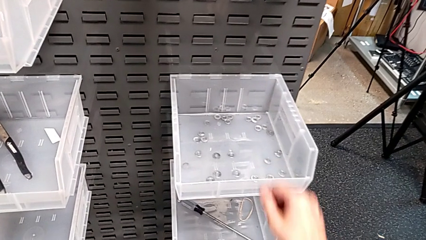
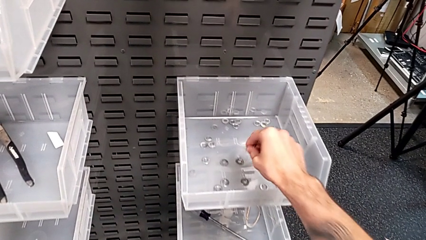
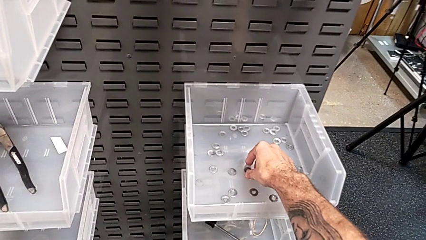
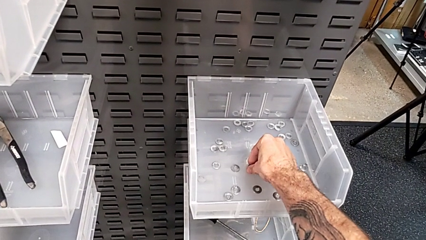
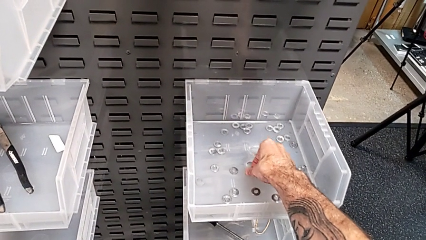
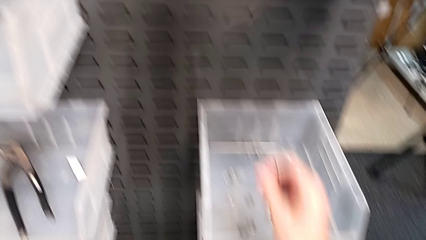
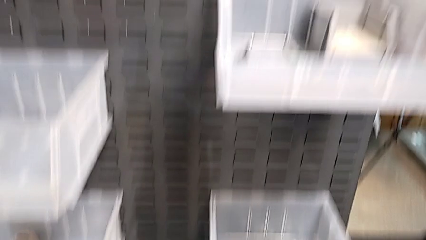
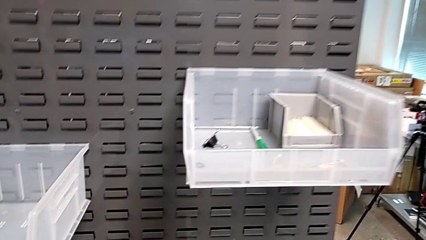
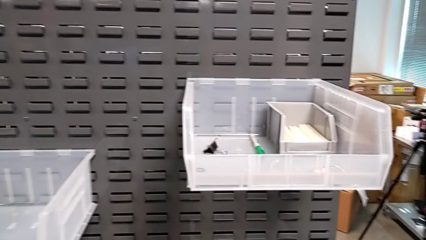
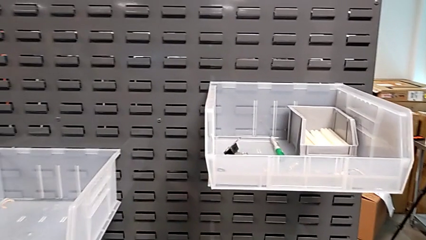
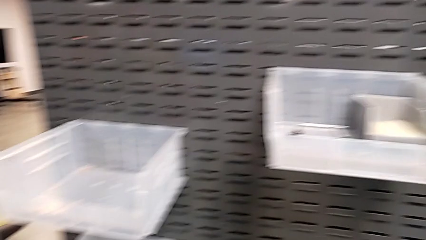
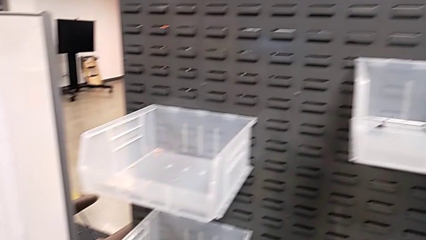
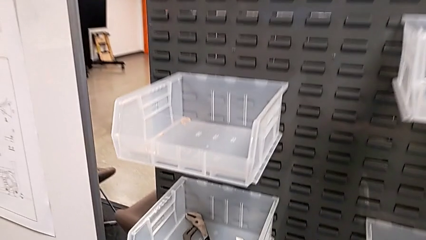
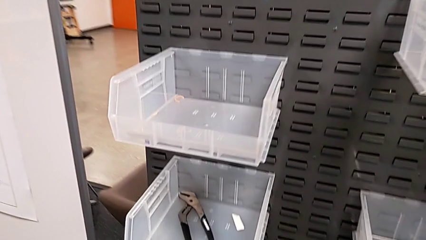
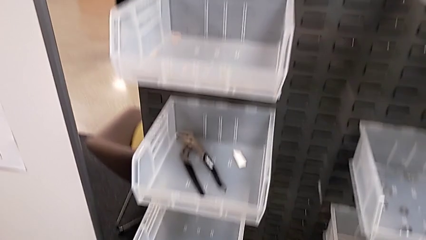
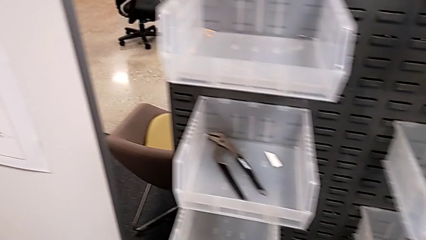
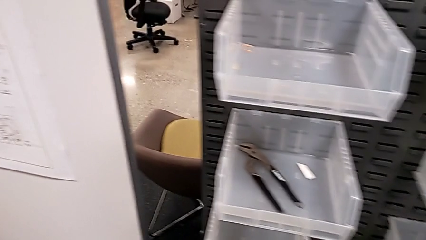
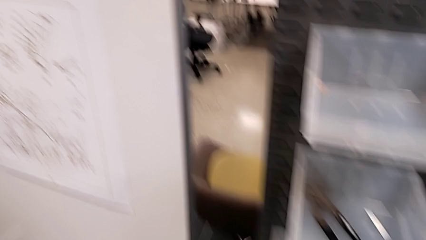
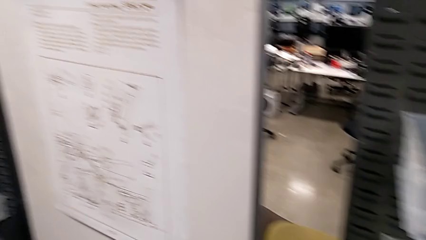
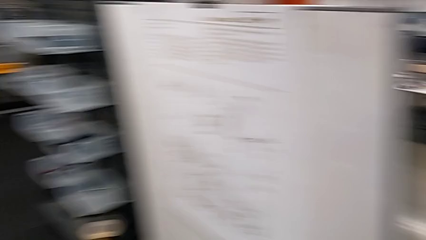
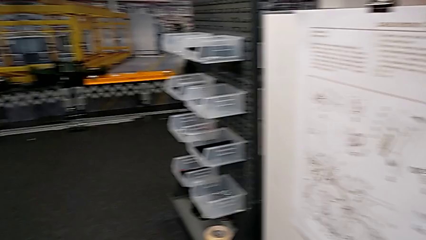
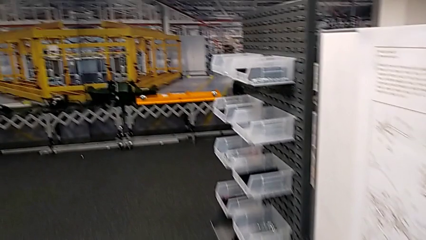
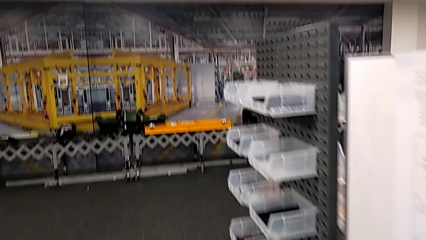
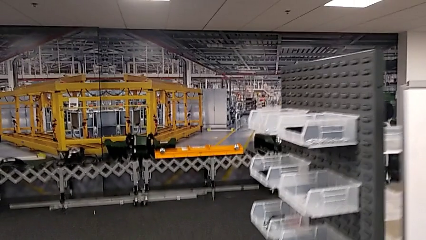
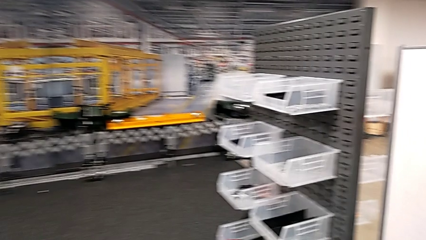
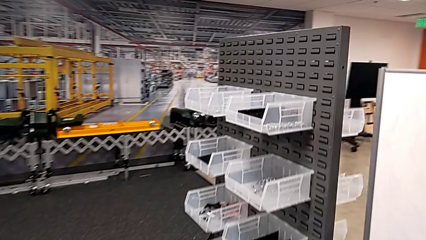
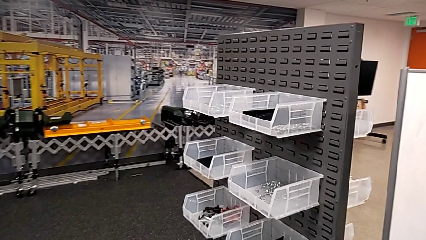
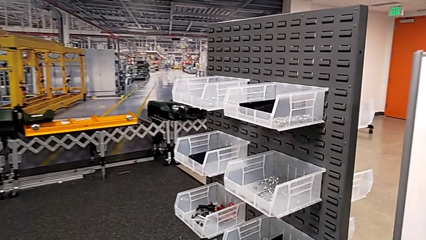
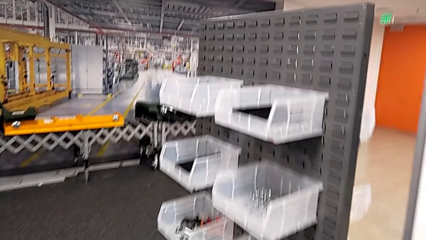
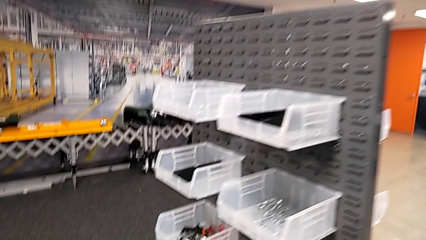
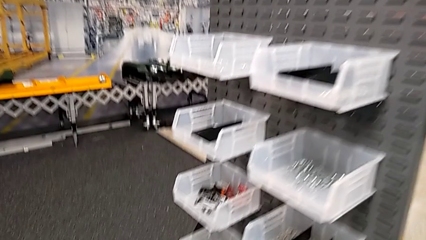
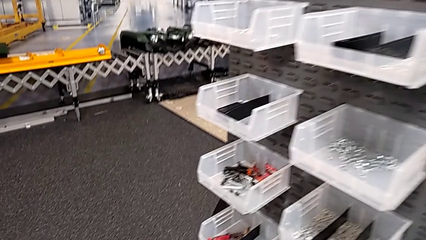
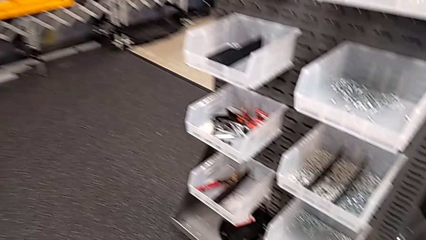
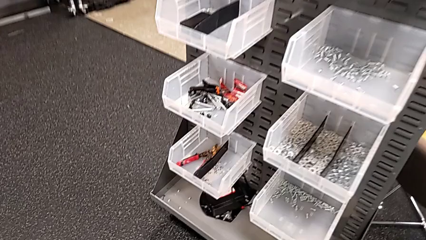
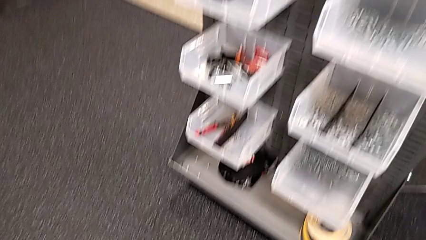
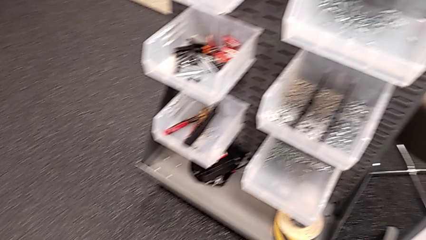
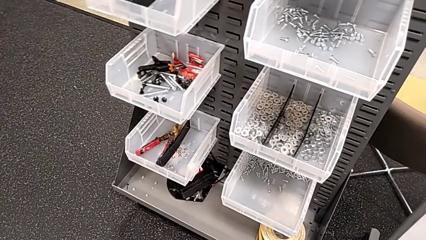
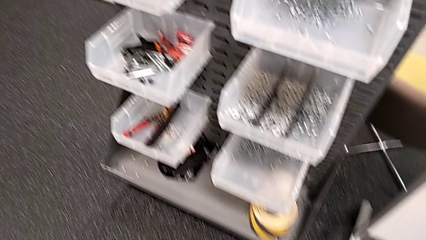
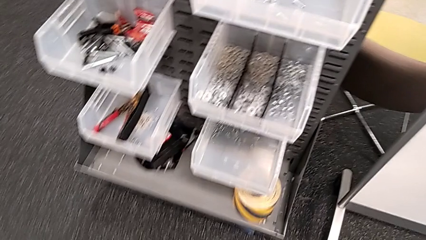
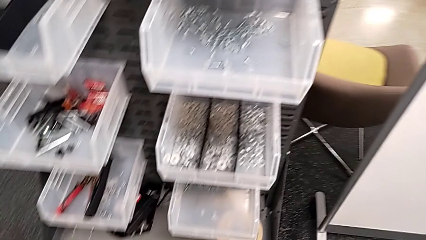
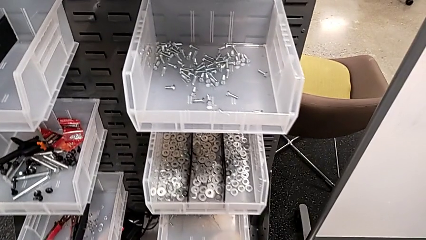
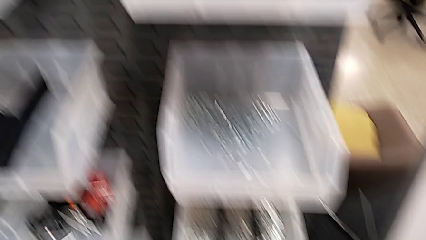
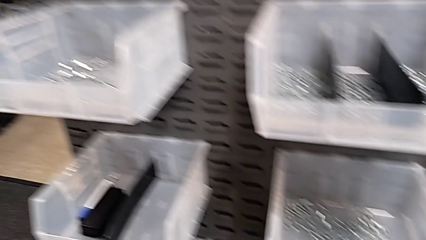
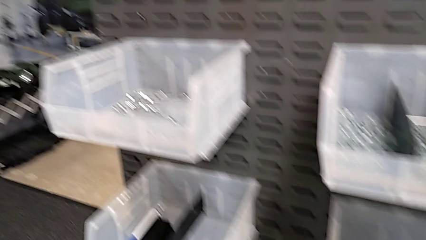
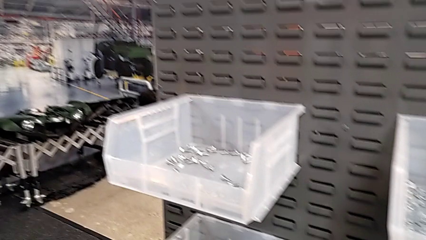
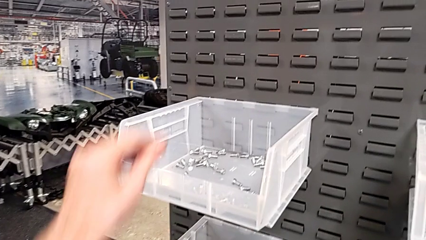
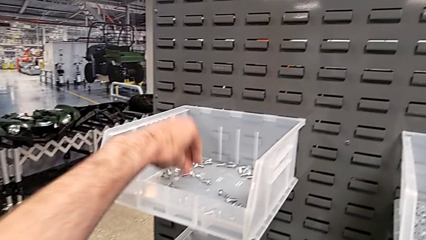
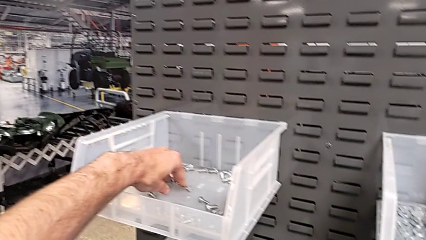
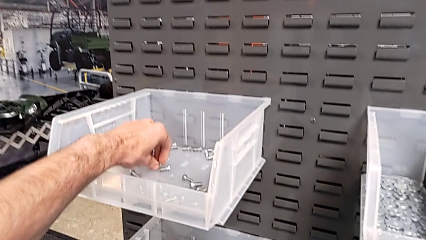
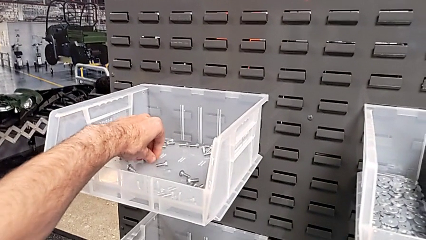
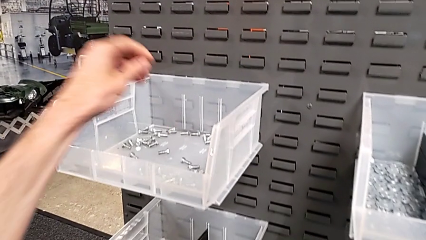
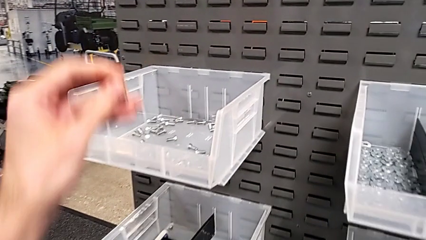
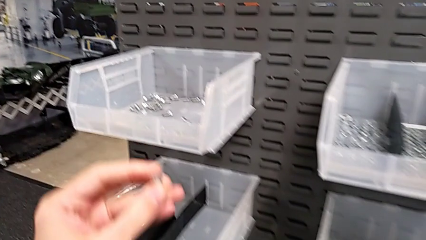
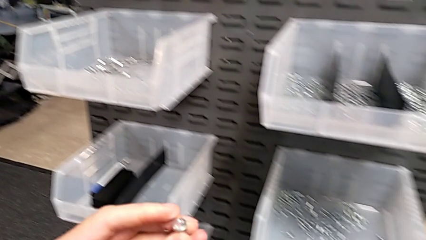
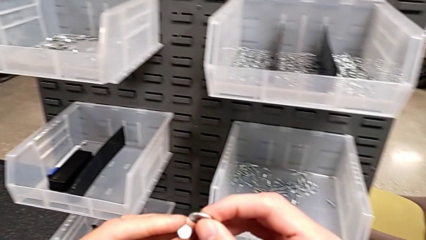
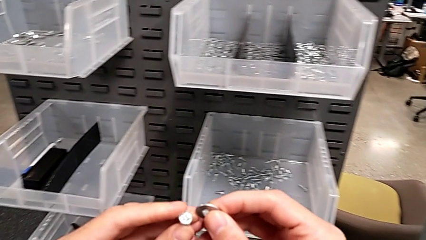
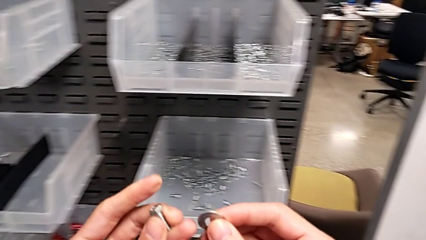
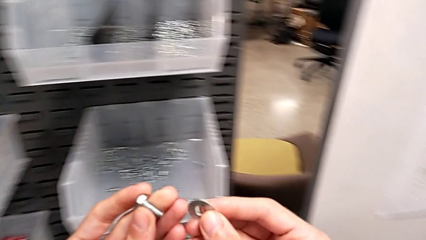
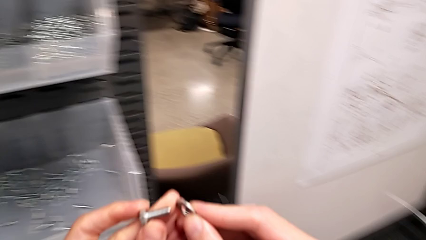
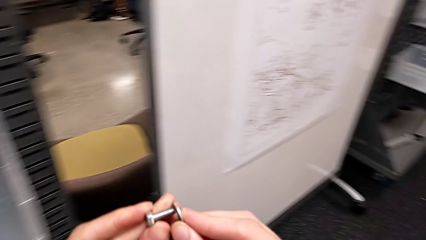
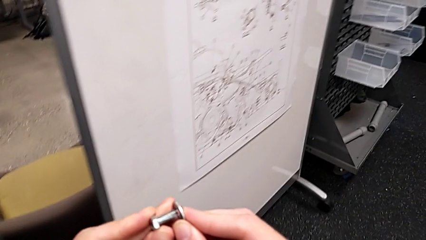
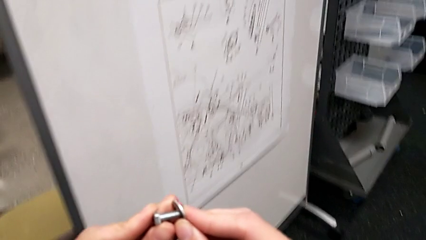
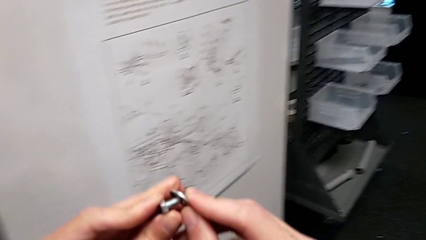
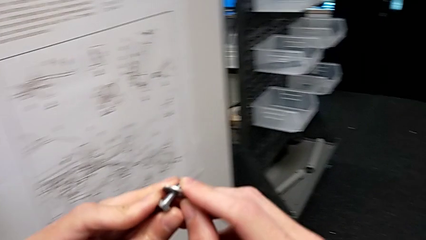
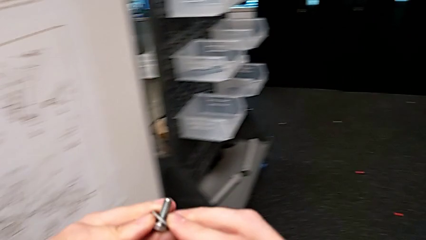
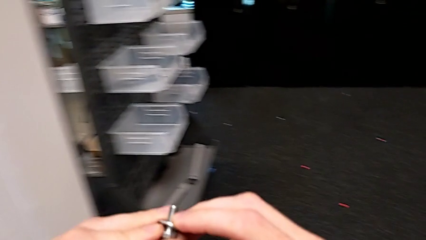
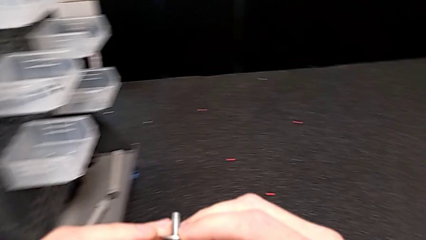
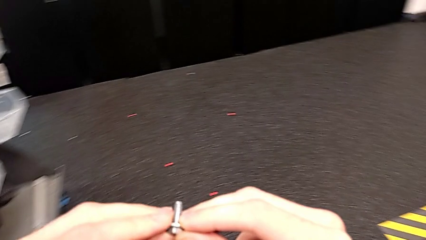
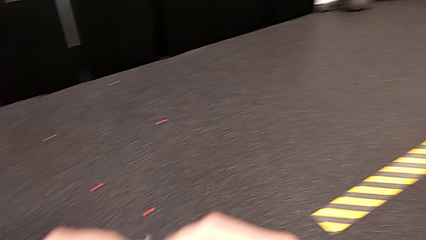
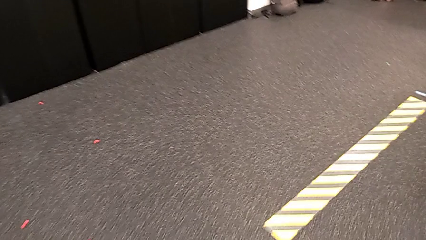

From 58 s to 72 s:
The camera wearer is grabbing a washer. They grab the washer, grab the bolt, rotate it and insert the washer.

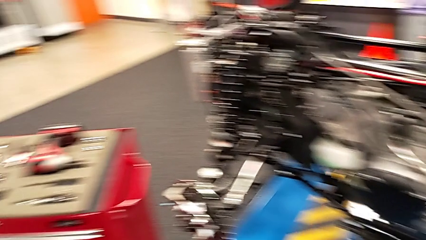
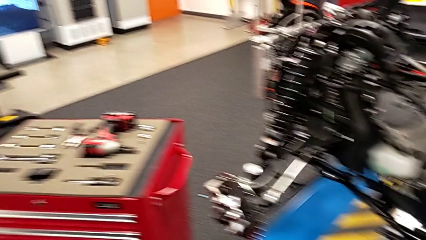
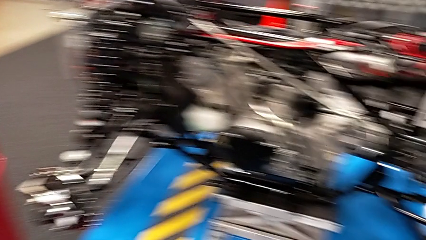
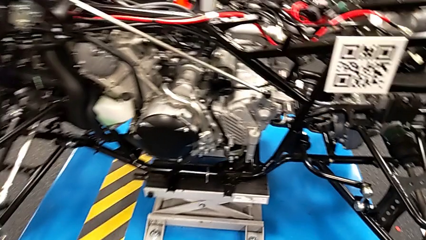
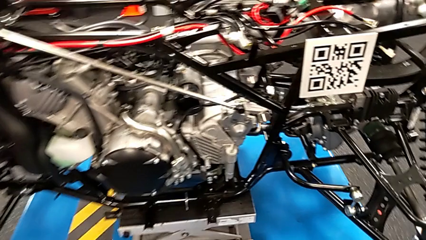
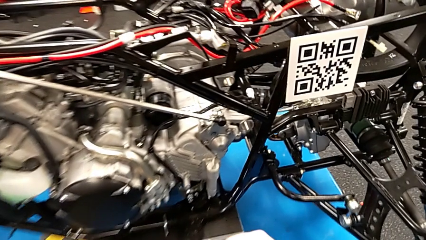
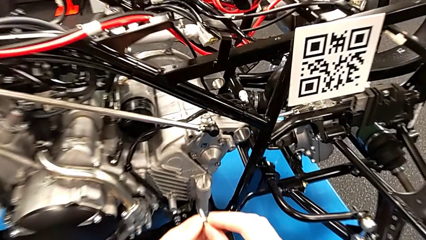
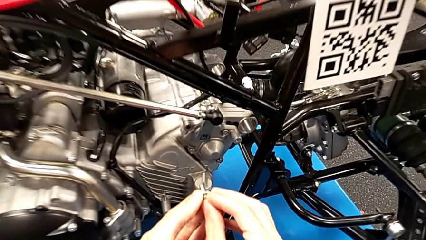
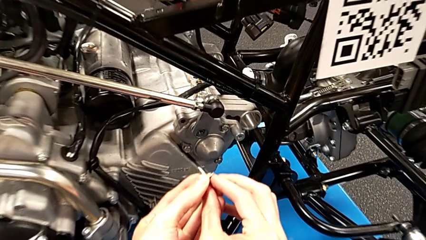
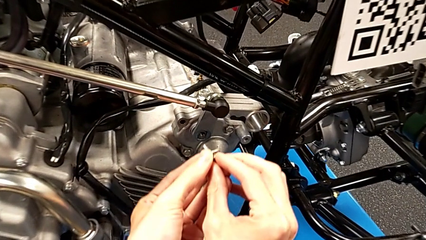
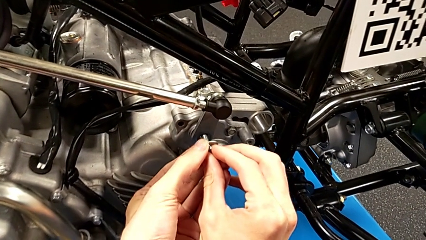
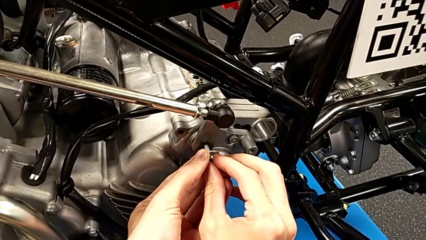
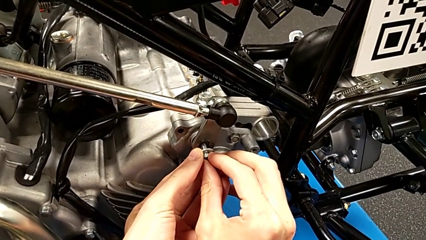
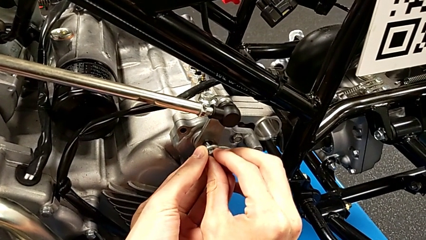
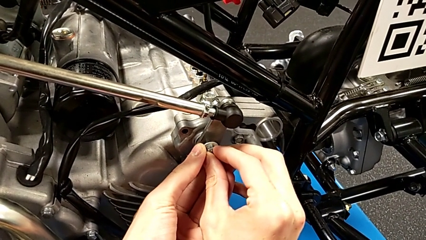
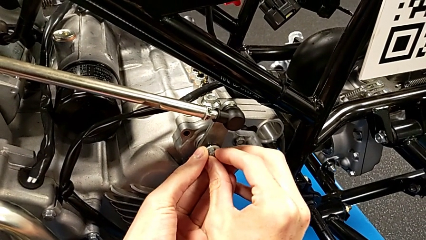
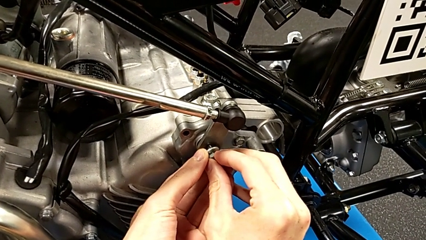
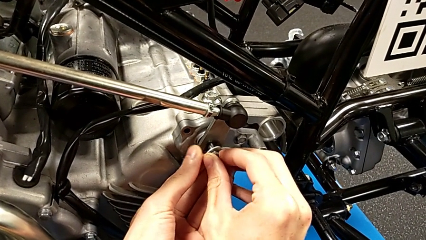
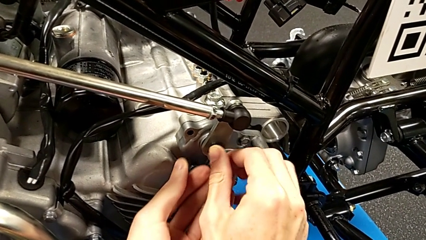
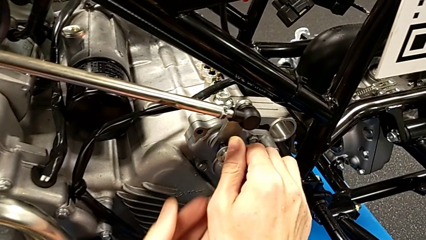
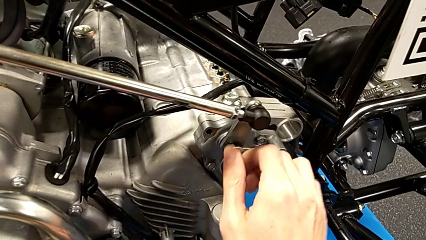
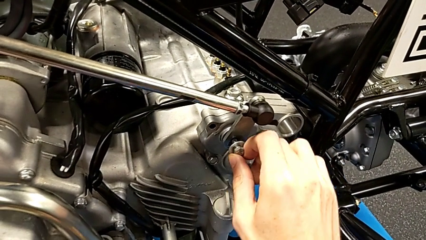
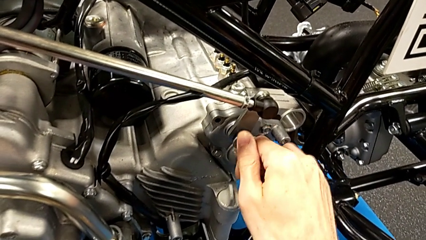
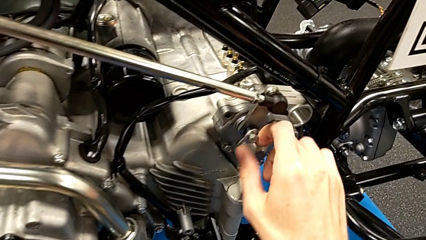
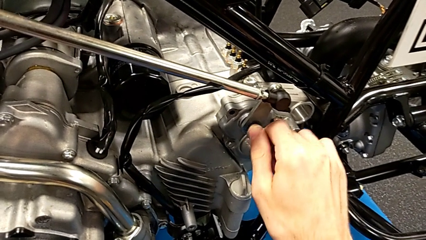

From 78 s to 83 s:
The camera wearer is screwing the bolt and washer onto the mount peg. They insert the bolt.
